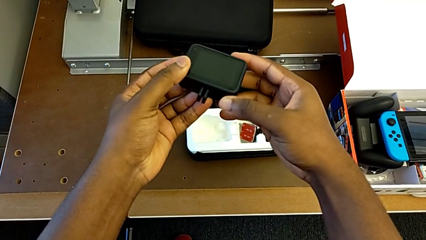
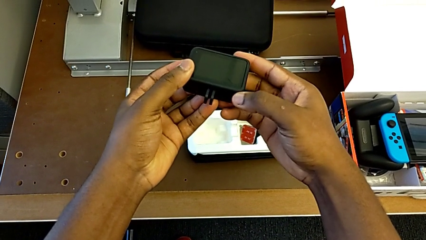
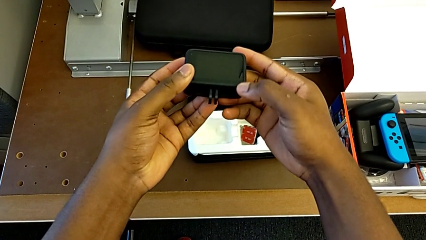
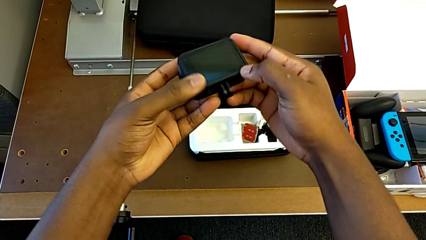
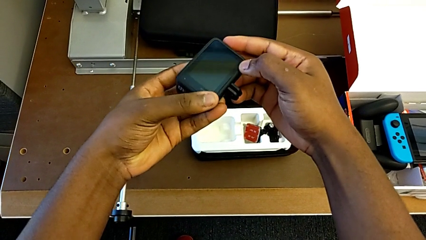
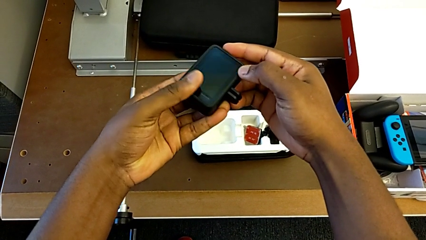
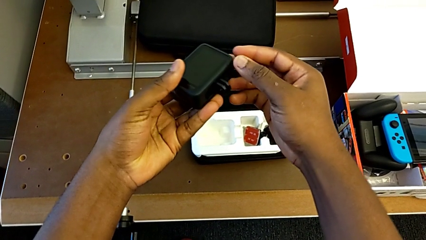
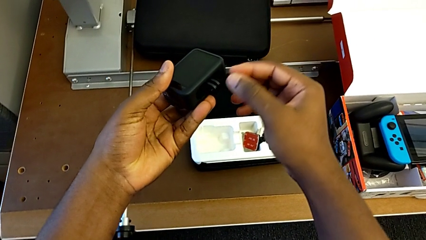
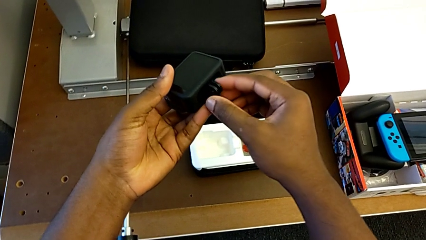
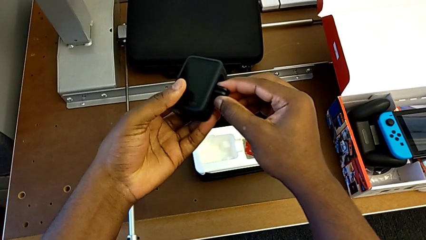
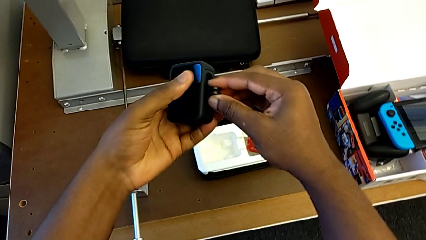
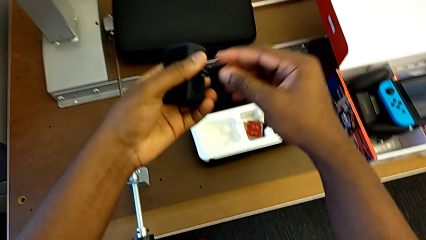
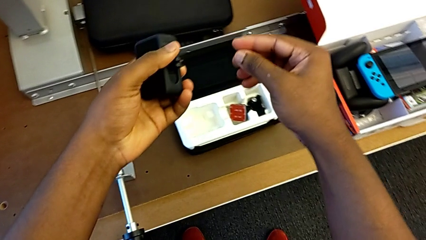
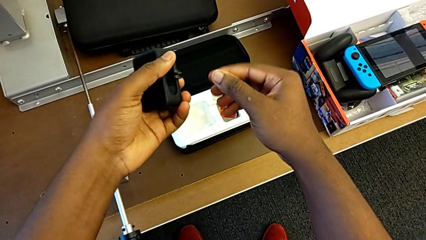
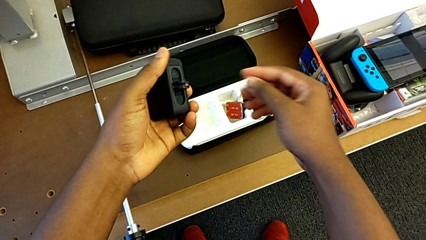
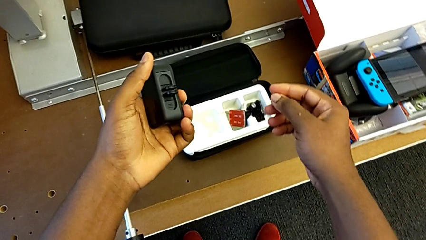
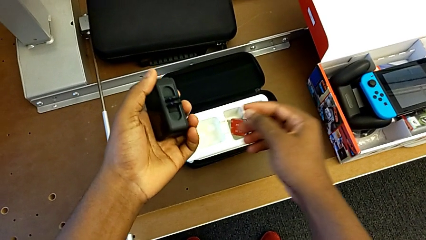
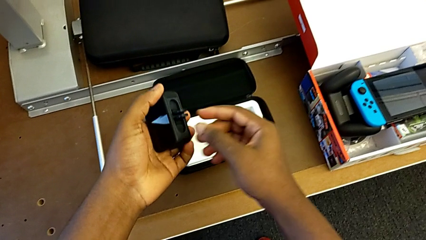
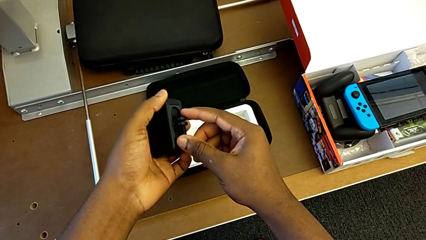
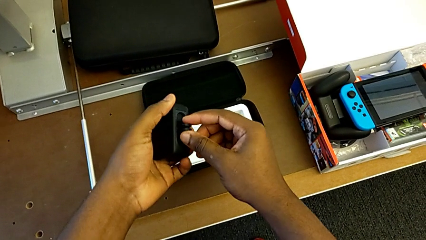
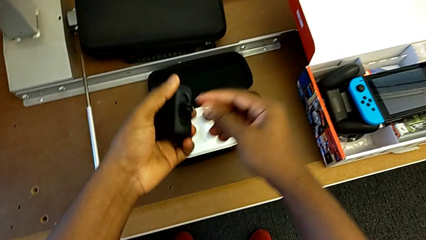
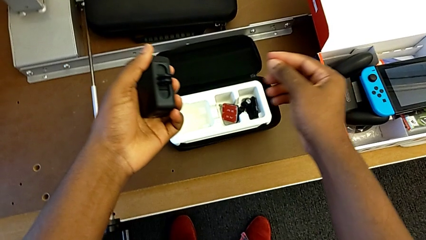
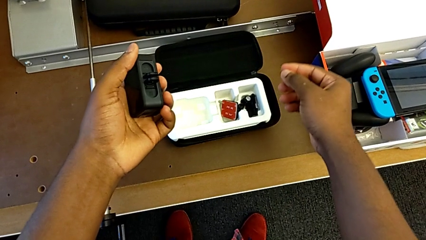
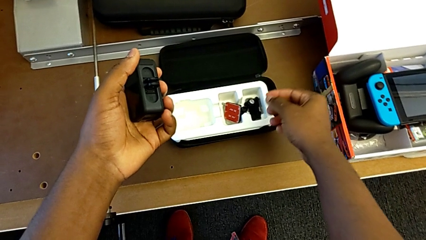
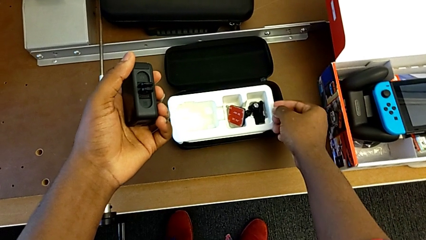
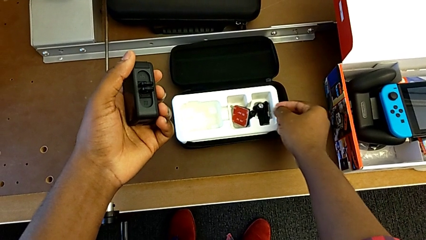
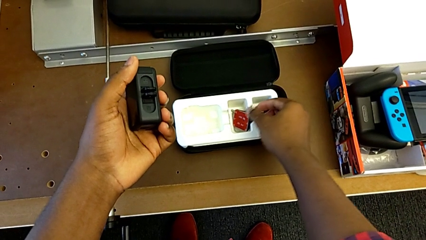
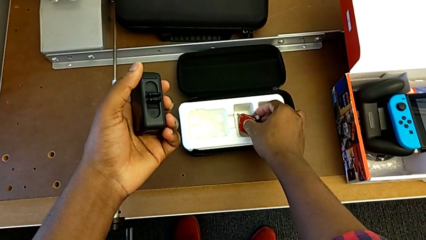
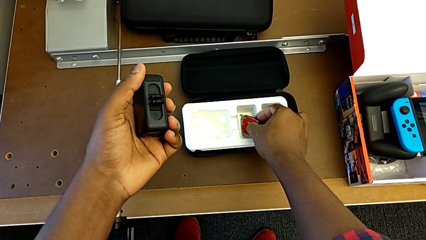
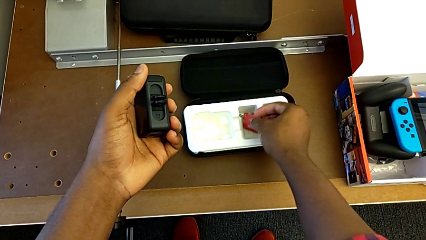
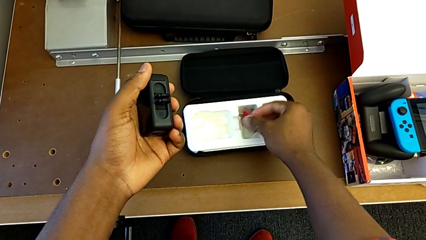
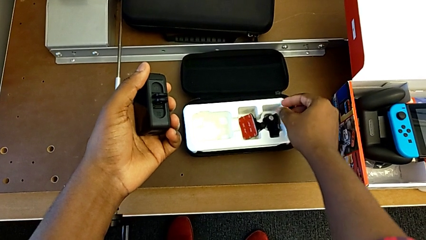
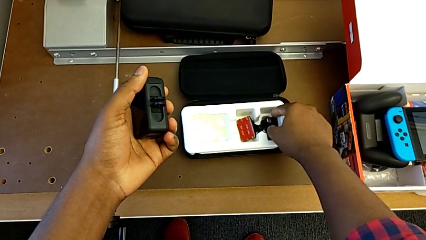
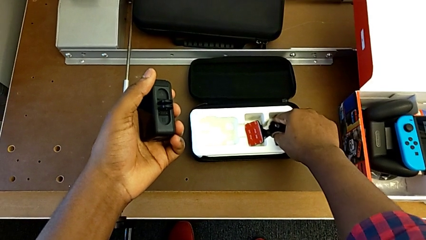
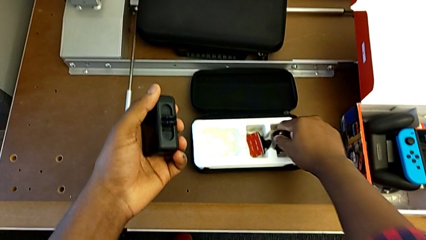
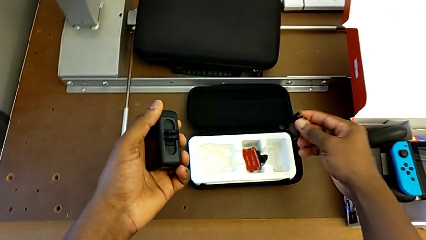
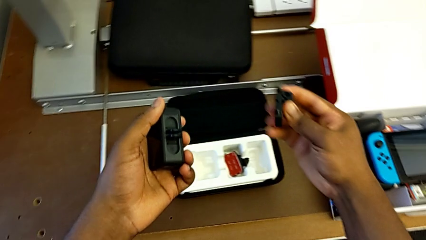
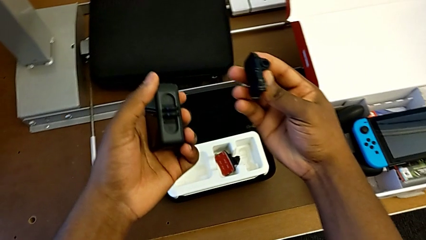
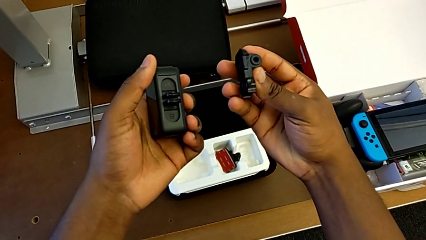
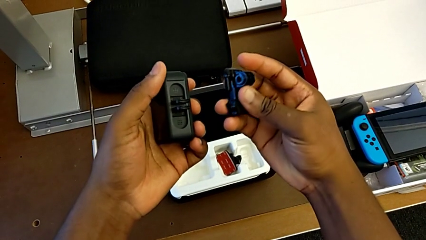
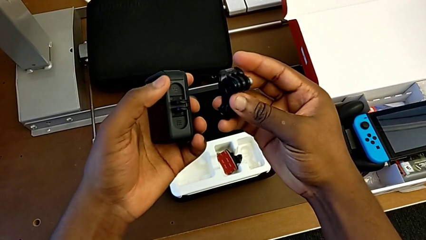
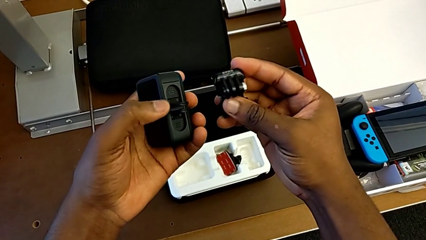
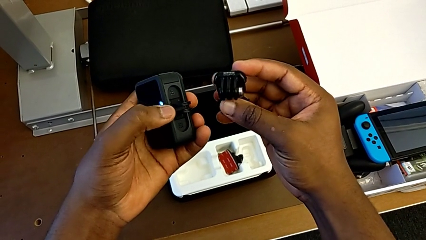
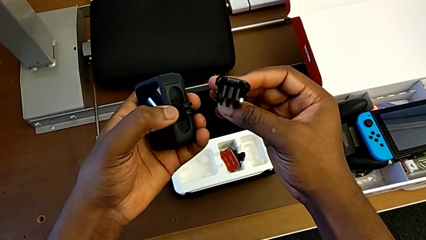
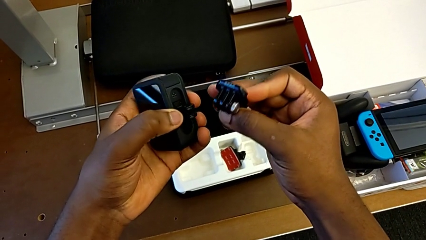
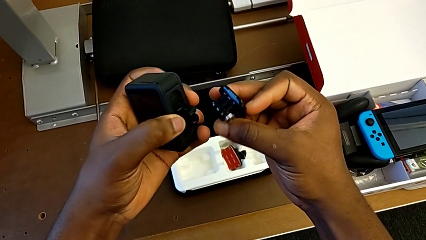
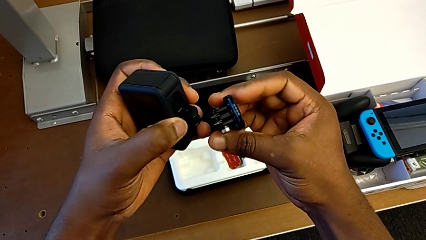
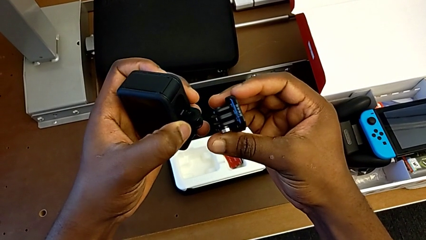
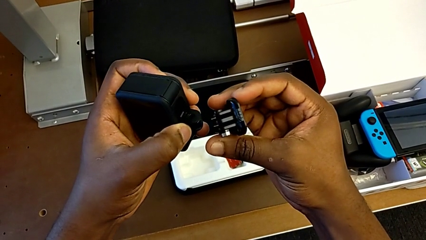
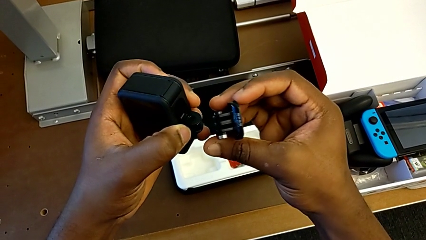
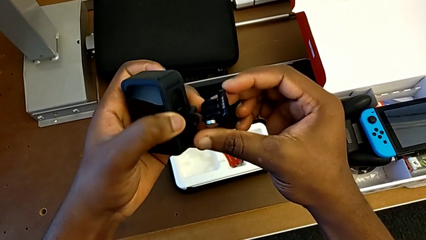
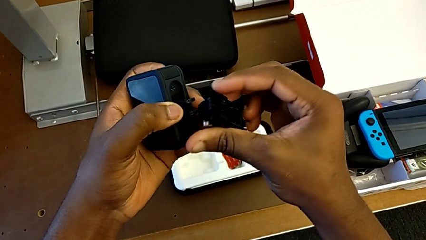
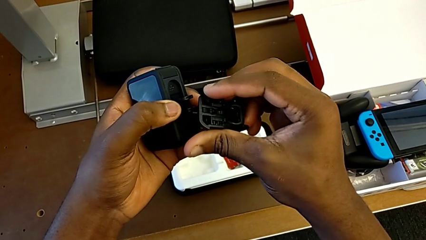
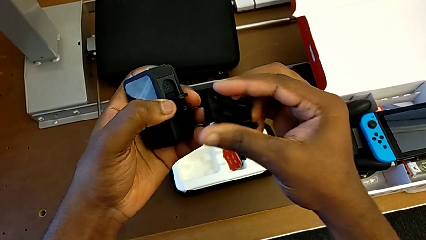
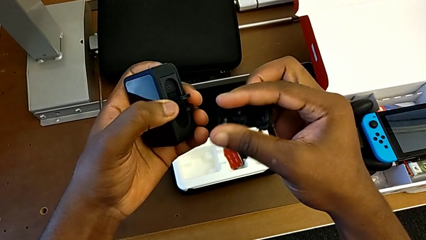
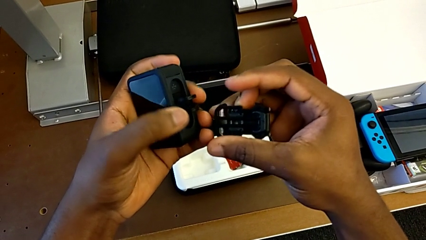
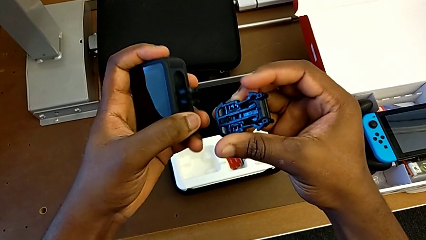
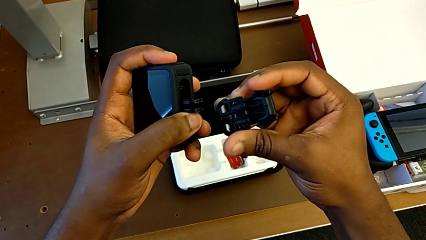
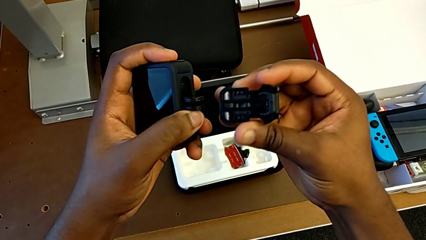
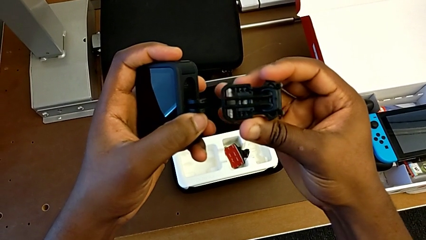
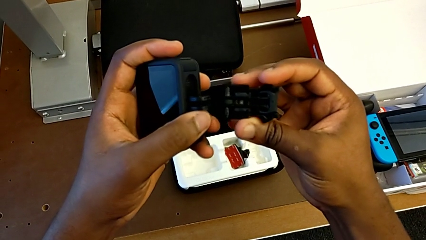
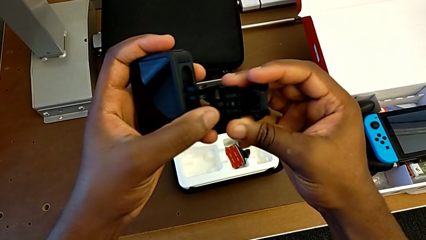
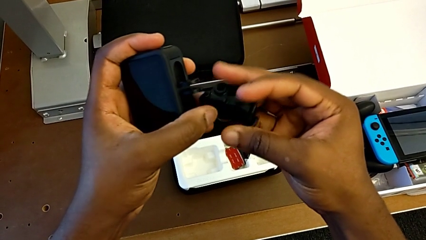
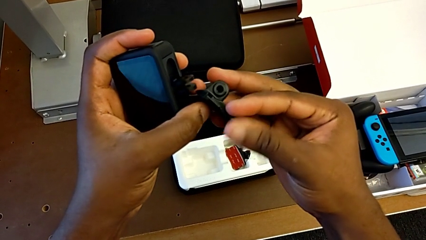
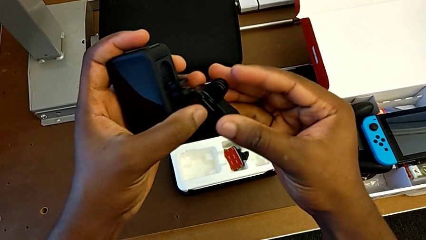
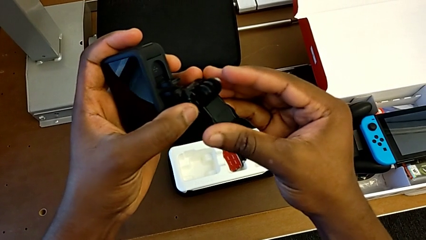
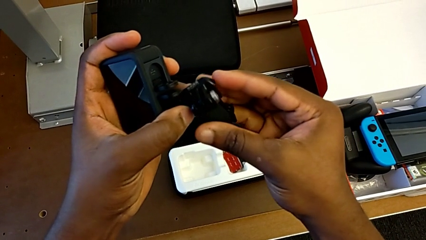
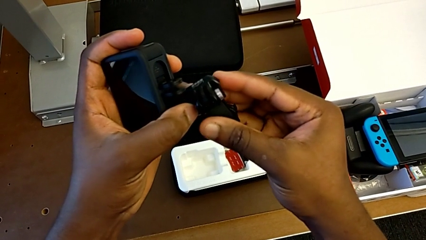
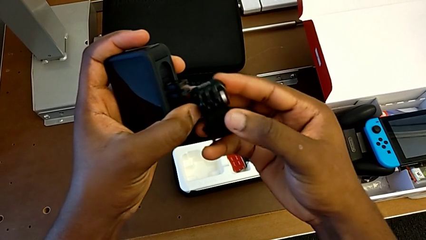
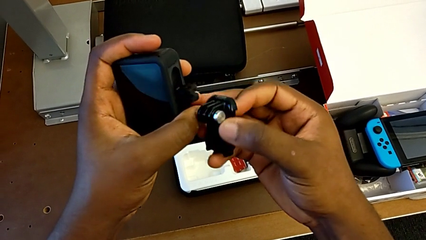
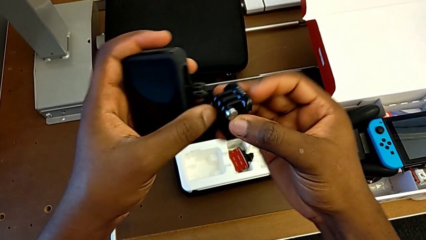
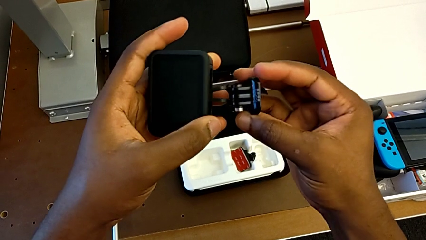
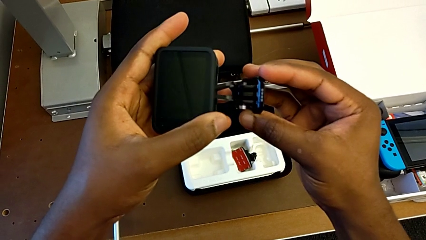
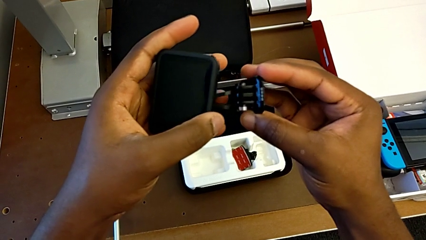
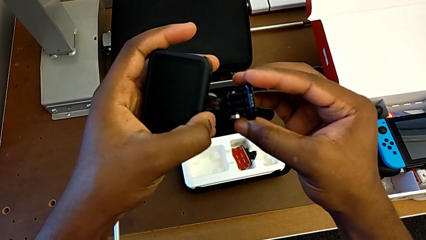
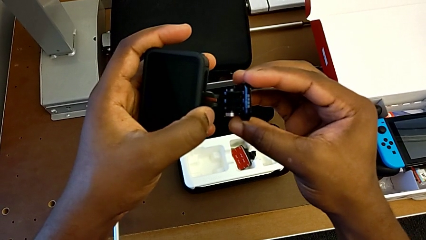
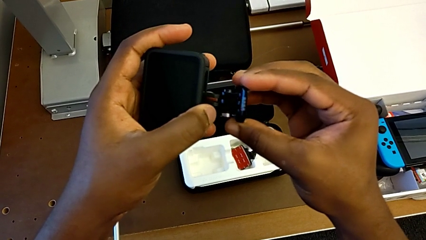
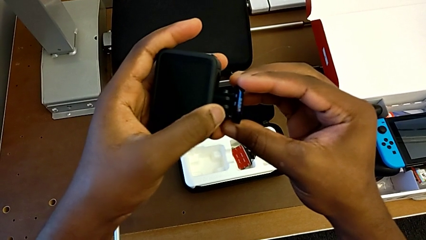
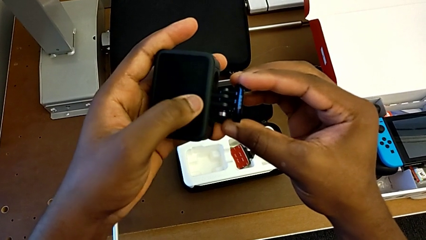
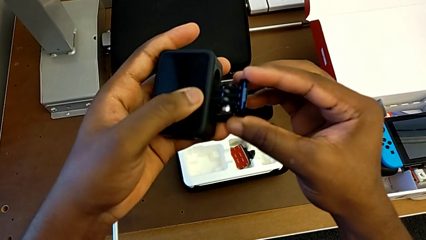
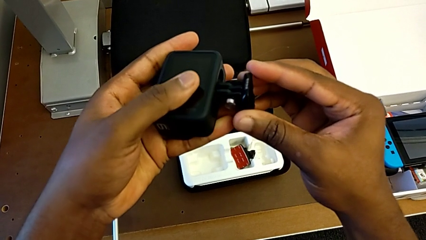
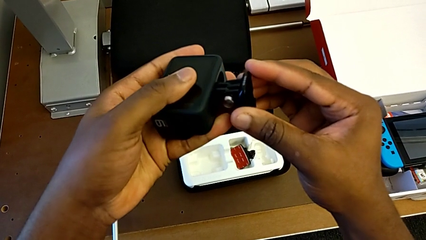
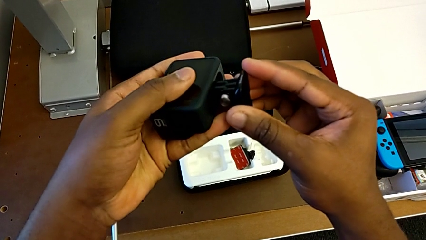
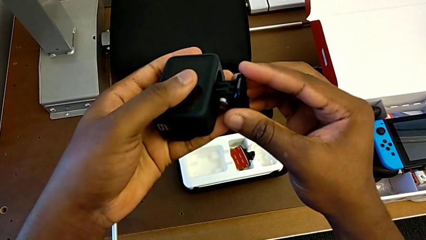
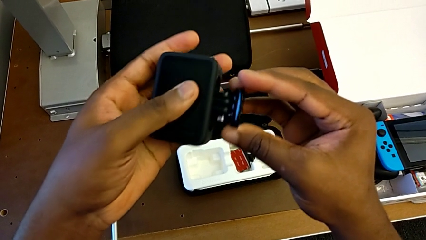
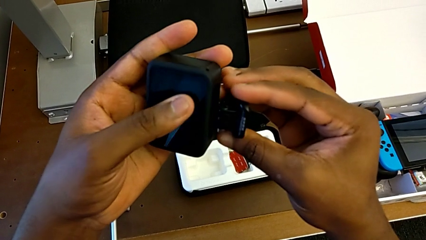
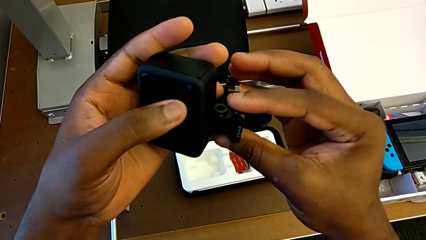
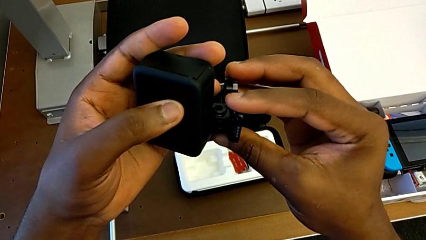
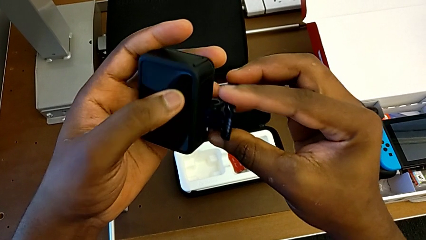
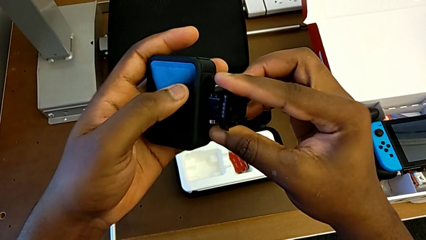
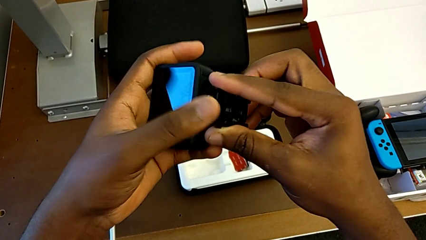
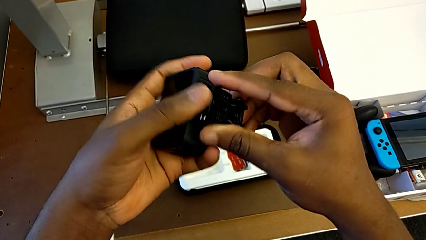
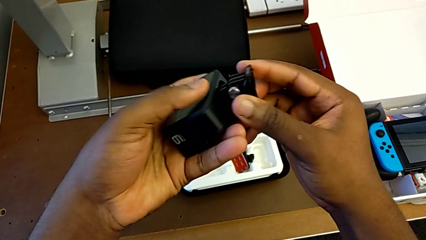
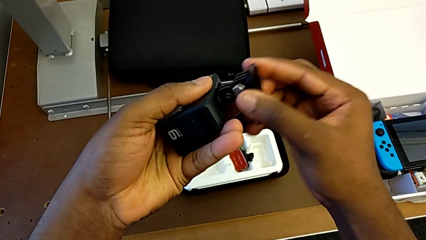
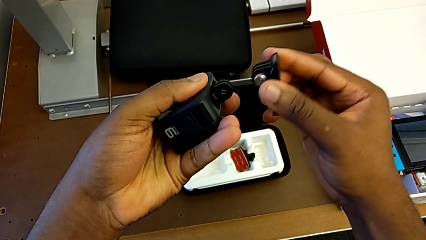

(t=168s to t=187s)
The camera wearer is putting the strap on the GoPro. They rotate the GoPro, lift the mounting peg and begin to insert it.
